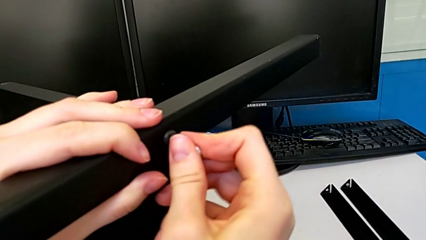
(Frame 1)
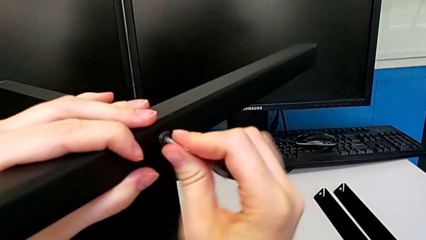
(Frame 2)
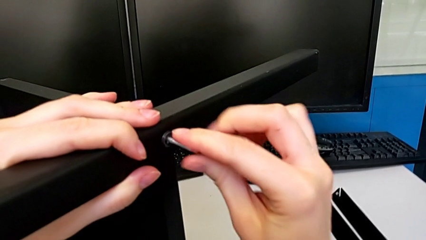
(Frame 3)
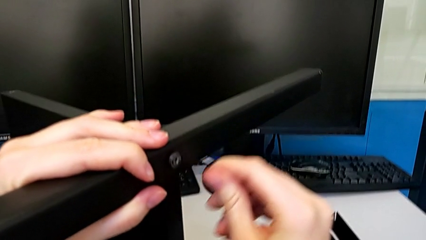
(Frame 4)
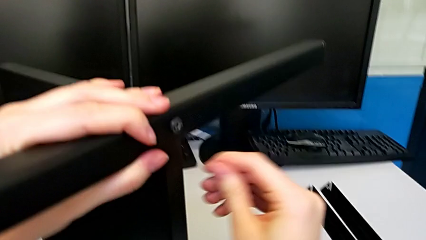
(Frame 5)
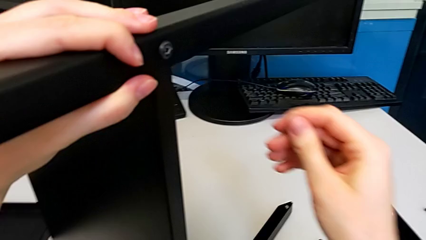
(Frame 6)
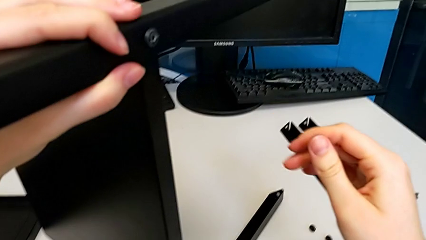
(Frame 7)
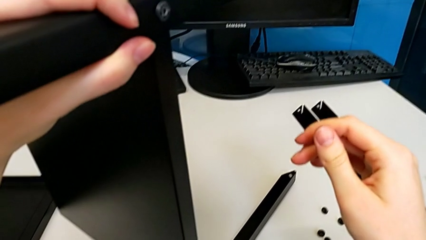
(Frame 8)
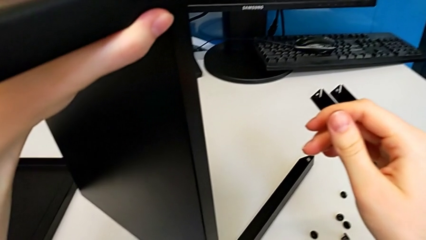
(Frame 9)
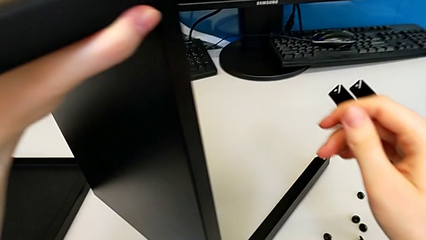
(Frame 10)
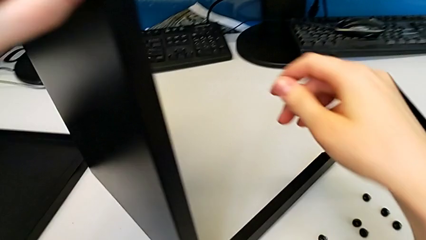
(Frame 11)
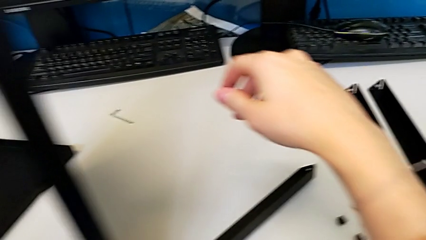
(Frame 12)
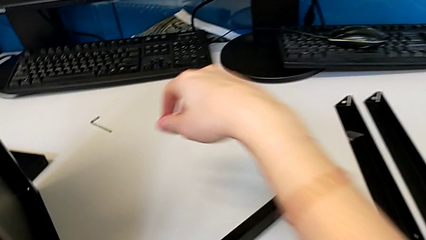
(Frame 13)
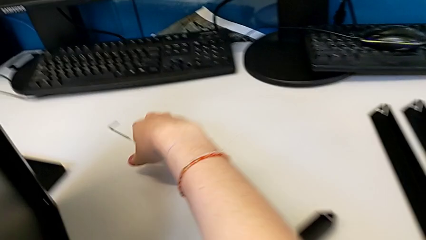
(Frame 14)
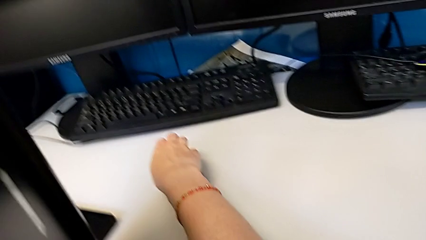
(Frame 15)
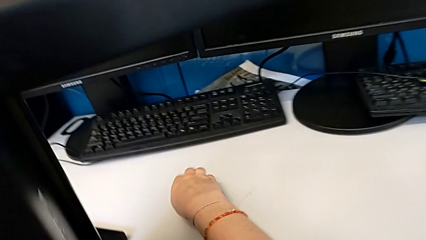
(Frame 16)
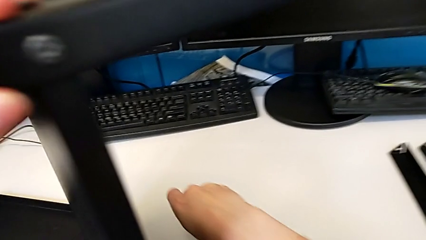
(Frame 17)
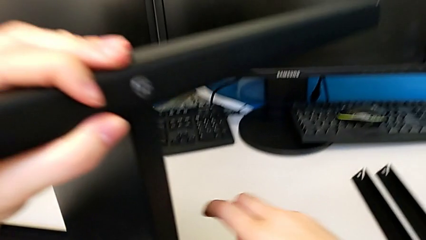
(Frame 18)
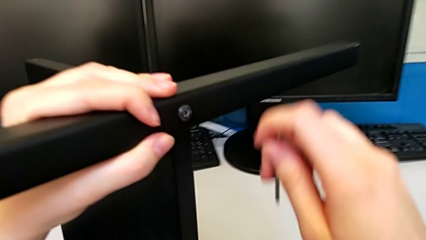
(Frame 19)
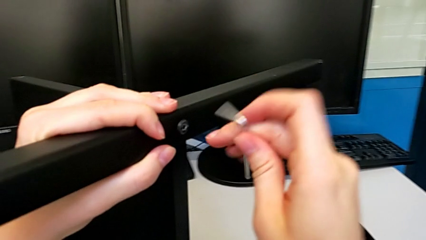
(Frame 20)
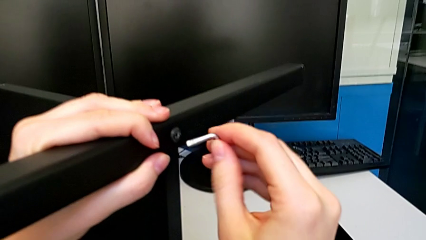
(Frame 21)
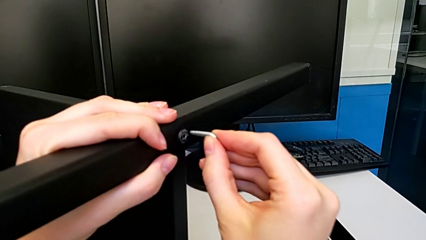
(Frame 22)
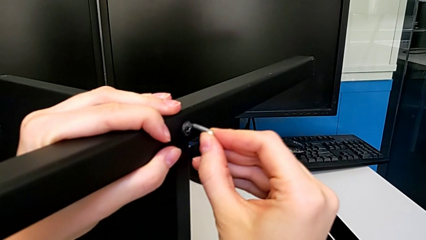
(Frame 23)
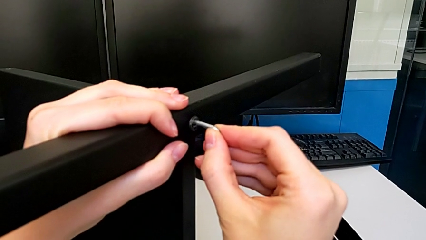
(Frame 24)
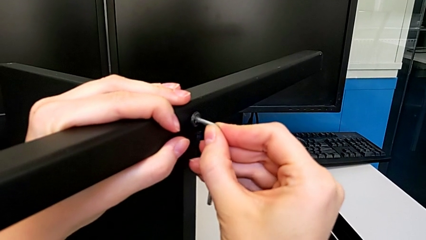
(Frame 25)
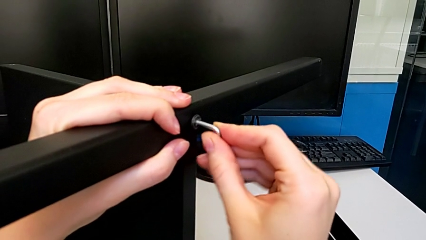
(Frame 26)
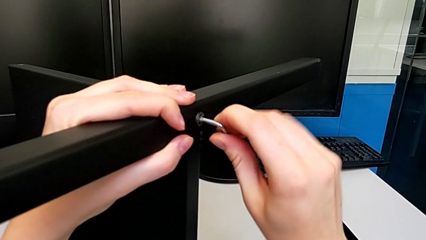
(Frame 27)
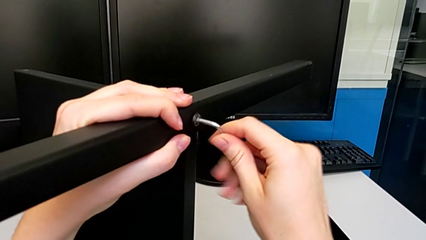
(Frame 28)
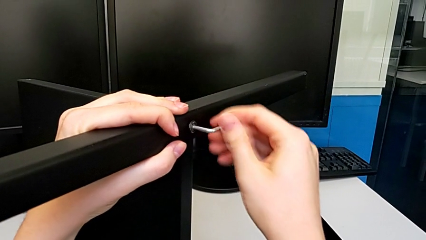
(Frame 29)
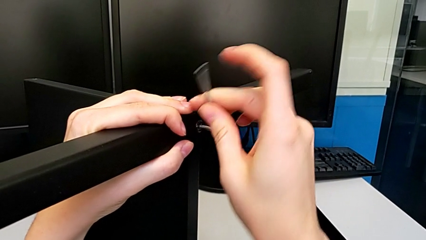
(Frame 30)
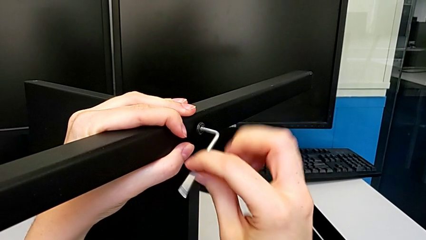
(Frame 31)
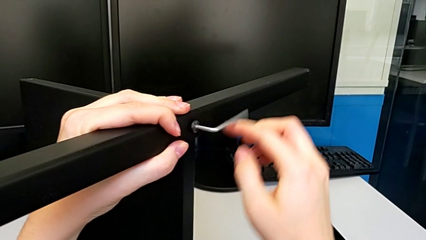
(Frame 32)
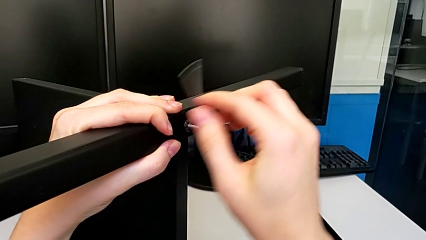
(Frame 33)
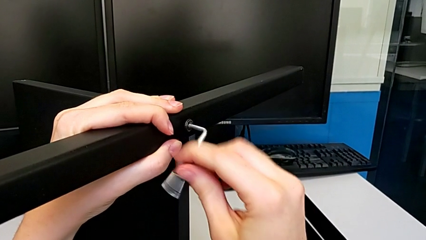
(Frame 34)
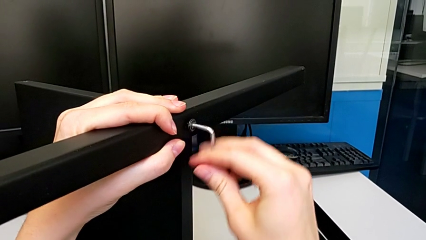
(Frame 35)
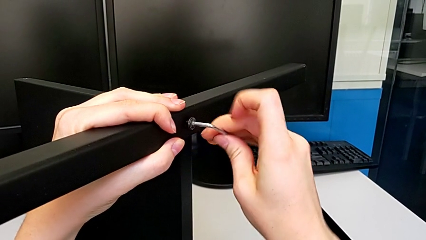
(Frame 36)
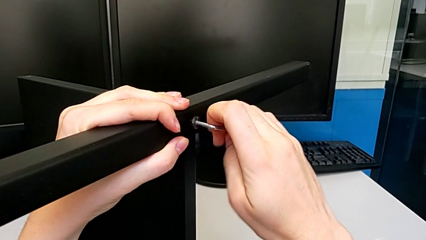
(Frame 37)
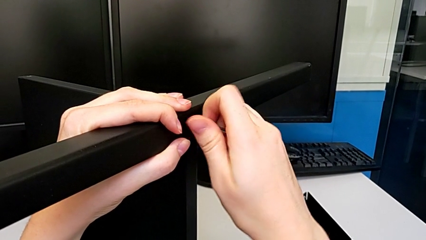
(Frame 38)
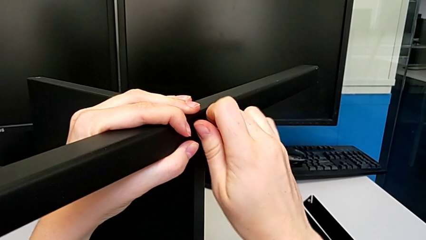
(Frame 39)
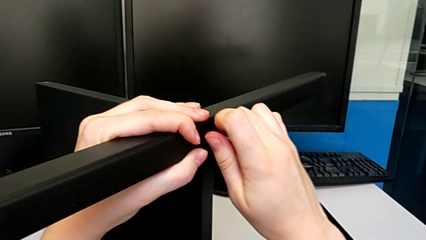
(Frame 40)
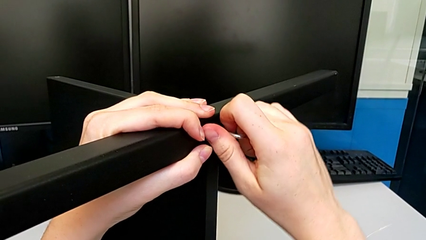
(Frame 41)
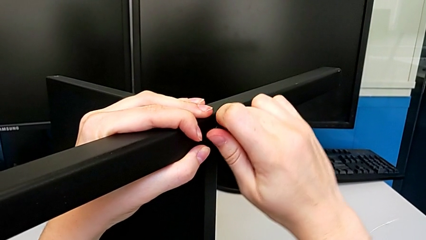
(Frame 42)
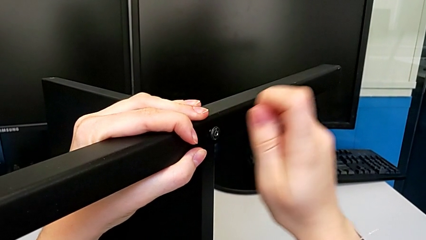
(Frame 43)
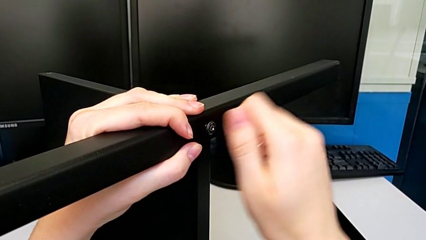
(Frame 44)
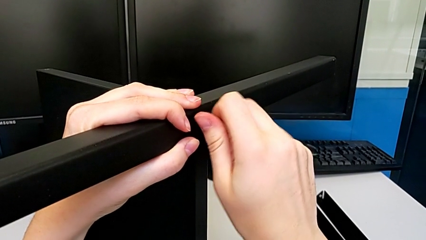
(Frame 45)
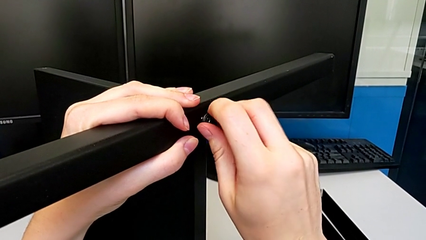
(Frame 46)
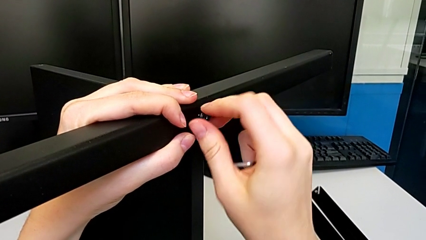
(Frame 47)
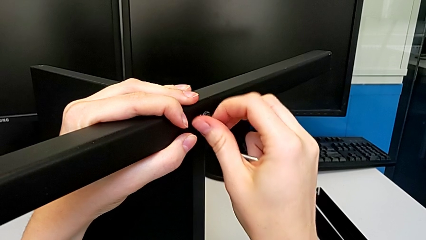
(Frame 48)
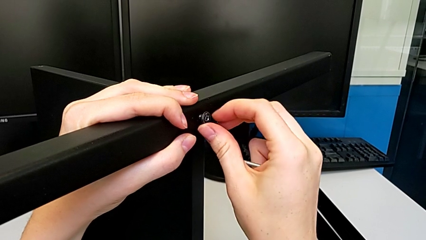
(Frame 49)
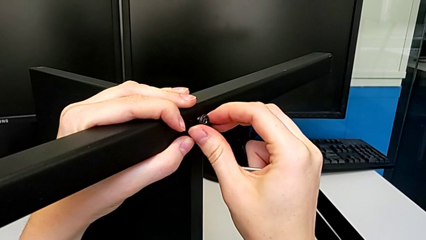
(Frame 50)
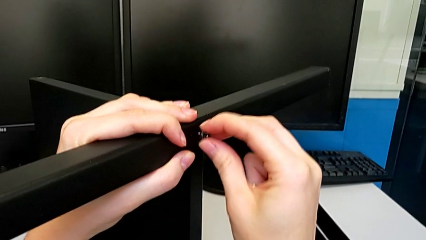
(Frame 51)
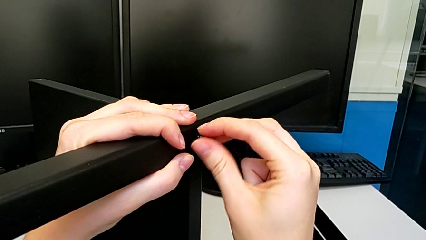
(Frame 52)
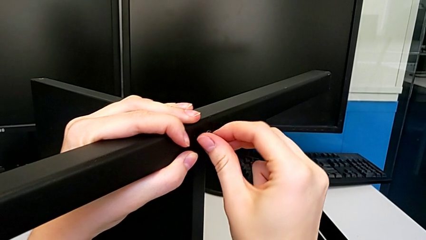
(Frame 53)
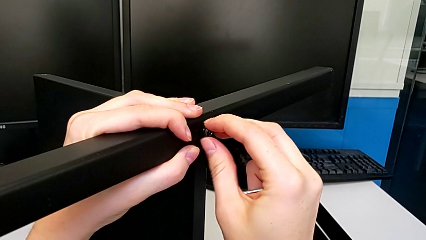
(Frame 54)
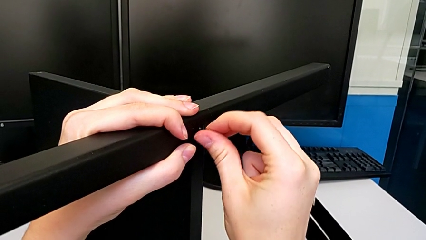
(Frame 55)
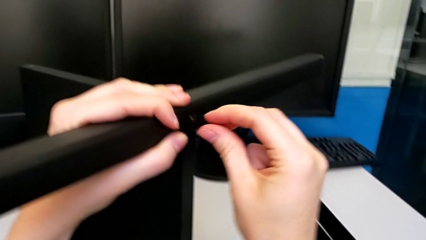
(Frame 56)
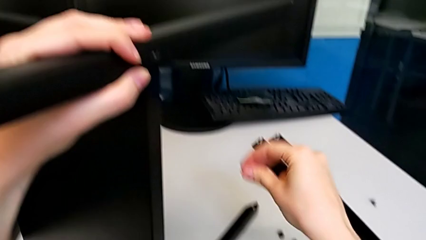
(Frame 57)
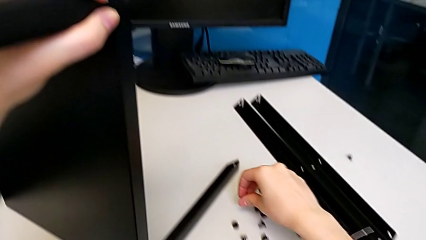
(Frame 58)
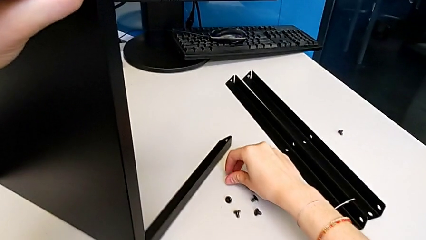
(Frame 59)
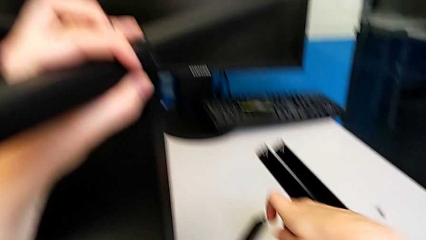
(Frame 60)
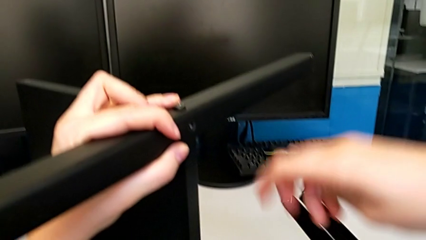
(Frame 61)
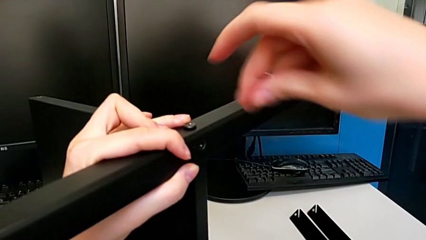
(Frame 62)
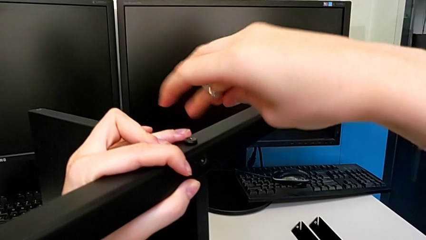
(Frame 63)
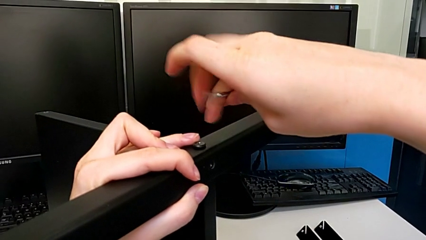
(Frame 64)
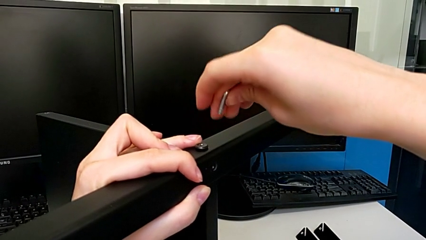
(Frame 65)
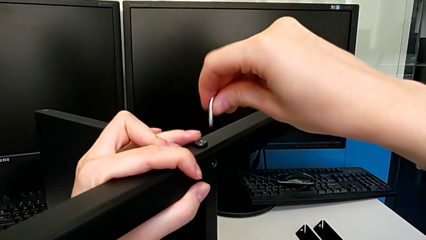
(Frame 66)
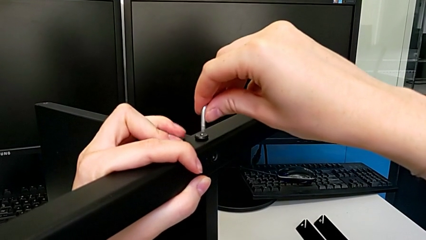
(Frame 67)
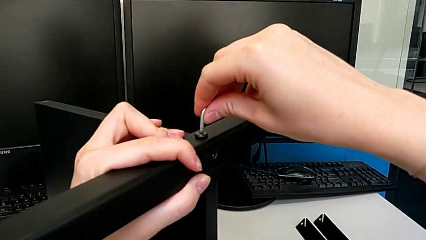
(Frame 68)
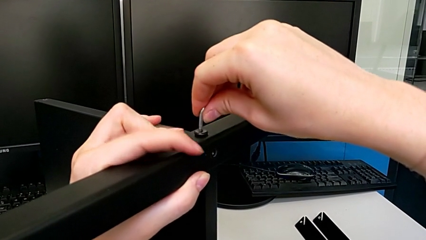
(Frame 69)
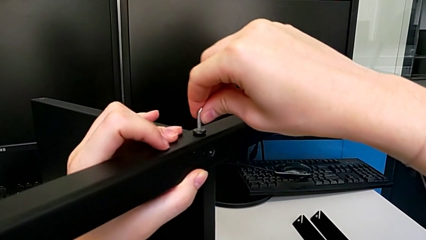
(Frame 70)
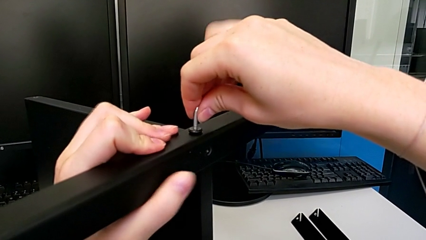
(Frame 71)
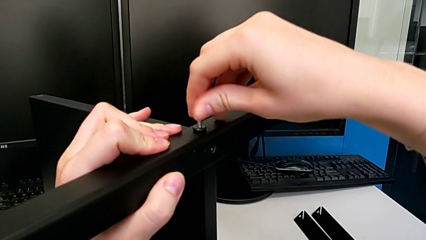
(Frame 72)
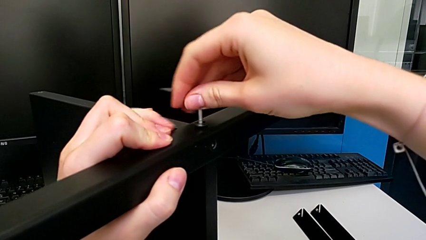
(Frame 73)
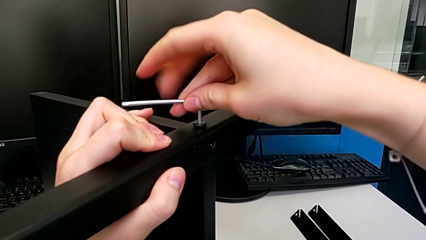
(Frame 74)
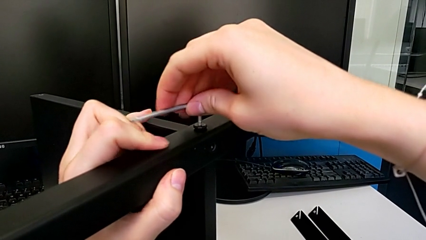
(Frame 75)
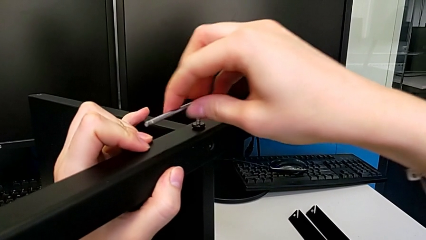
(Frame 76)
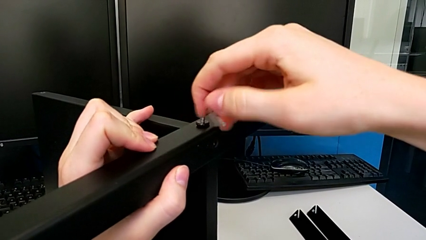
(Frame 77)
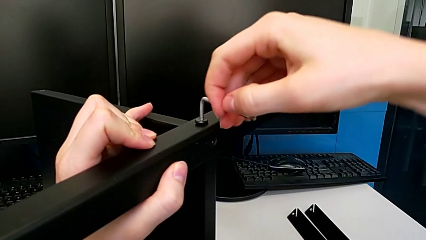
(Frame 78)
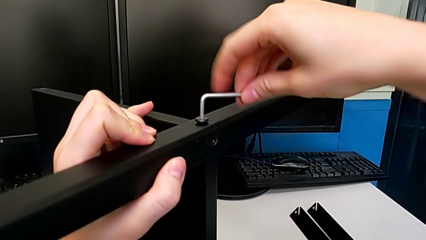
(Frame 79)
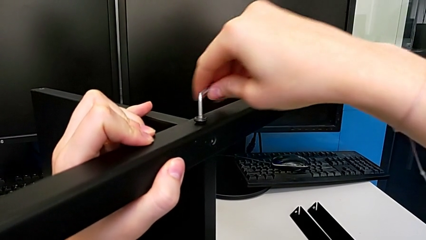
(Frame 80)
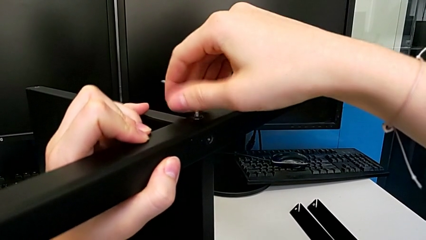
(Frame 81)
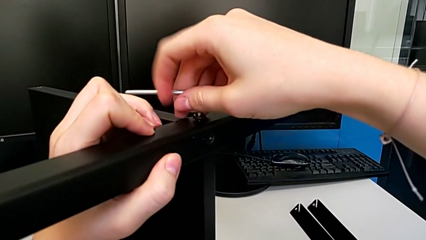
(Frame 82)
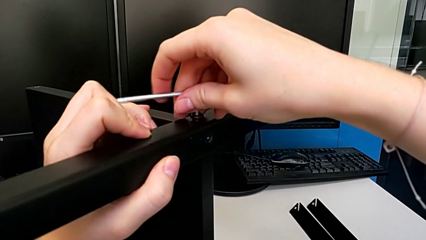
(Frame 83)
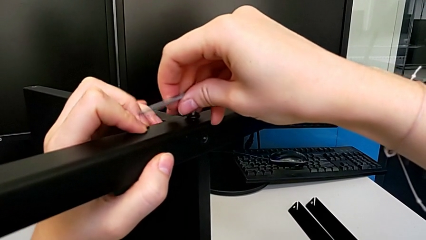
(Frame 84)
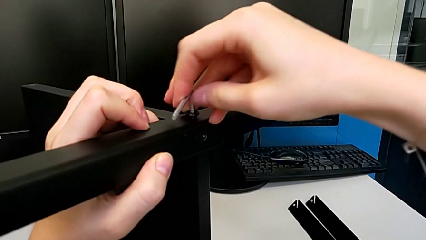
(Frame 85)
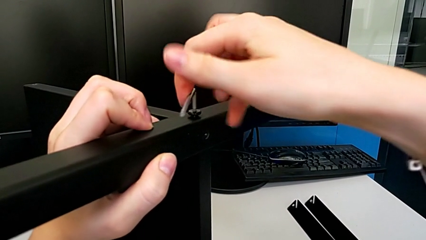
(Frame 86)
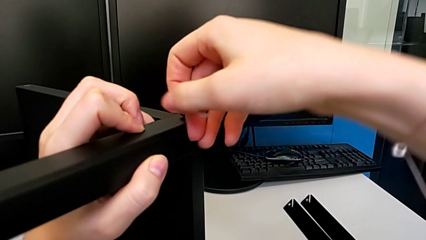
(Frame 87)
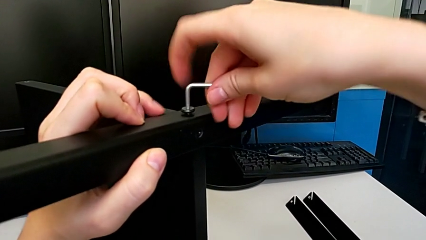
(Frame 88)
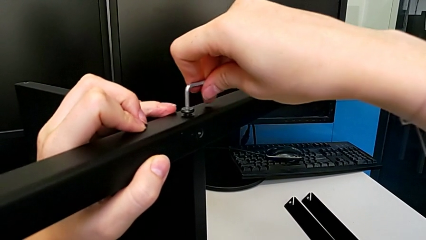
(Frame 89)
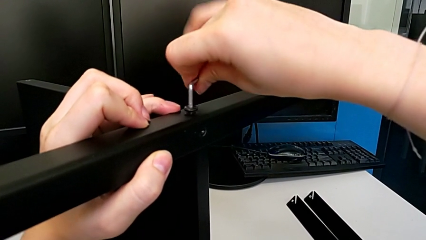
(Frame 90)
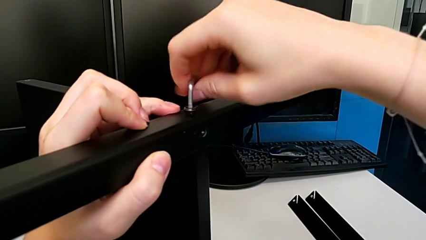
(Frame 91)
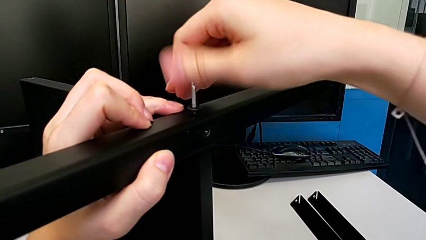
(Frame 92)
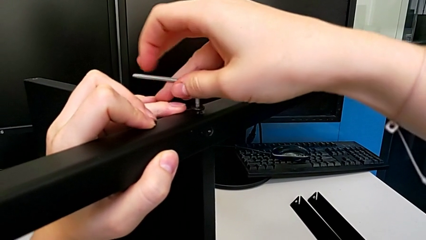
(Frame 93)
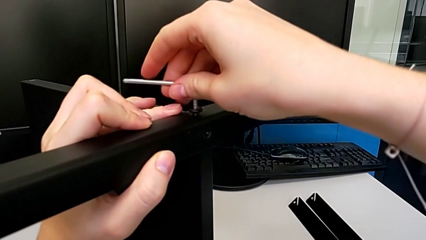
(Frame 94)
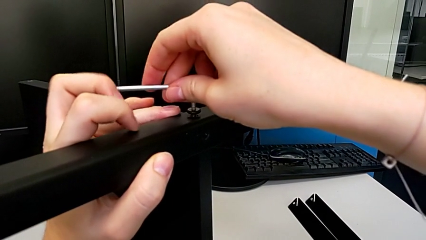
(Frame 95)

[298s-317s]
The camera wearer is disassembling the third leg. They wrongly drop the Allen wrench, grab it, insert it, unscrew the hex socket head, withdraw the Allen wrench, unscrew the hex socket head, disassemble it, place it, insert the Allen wrench and begin to unscrew the hex socket head.
